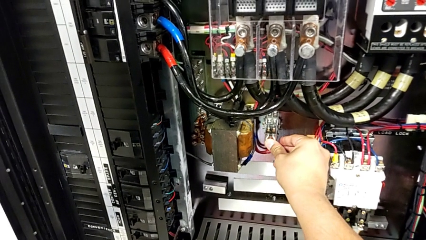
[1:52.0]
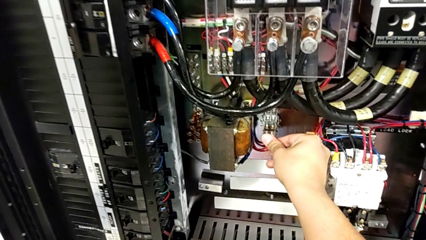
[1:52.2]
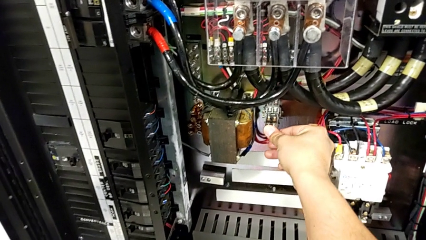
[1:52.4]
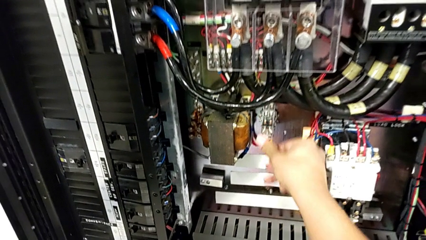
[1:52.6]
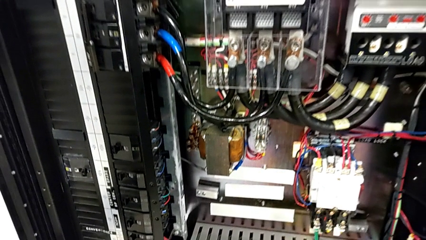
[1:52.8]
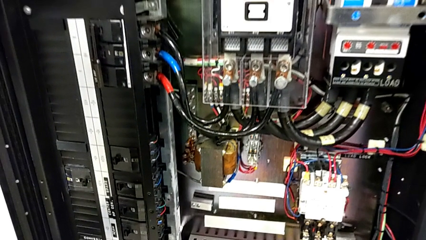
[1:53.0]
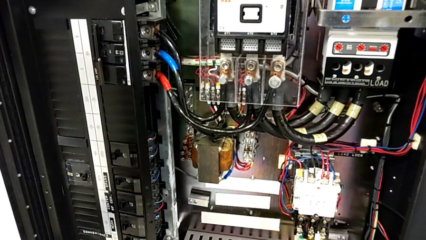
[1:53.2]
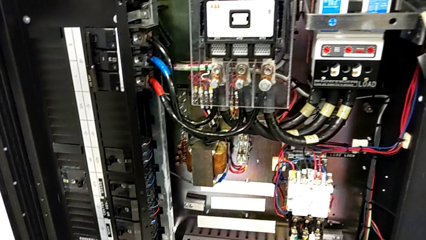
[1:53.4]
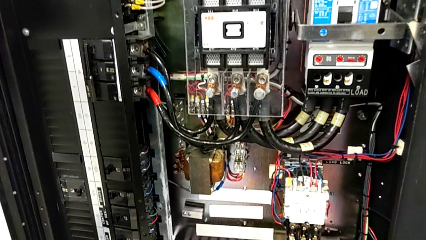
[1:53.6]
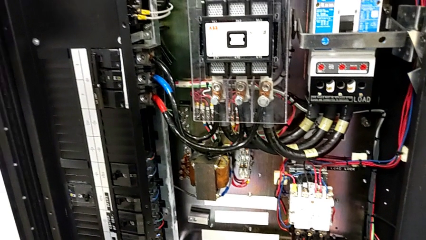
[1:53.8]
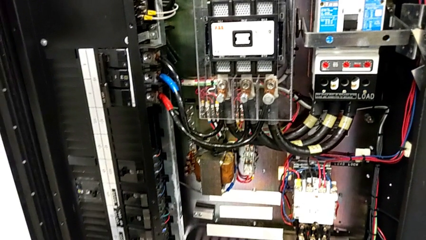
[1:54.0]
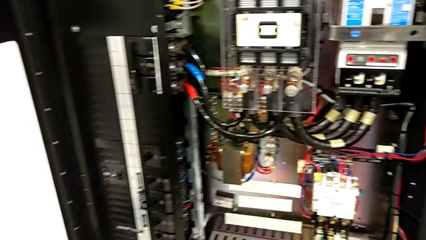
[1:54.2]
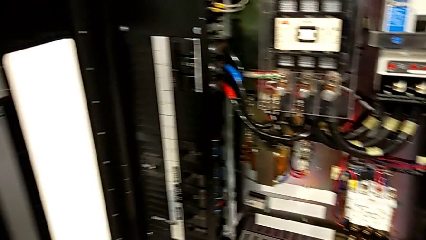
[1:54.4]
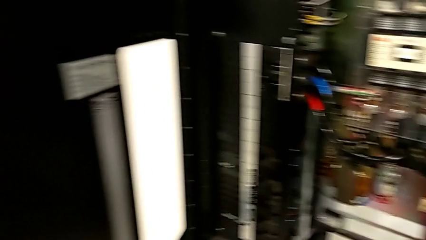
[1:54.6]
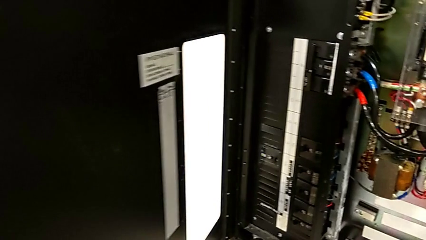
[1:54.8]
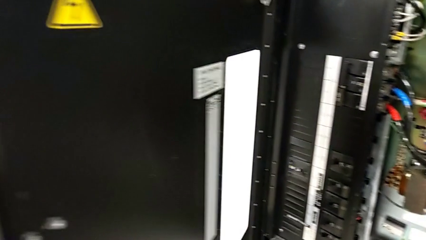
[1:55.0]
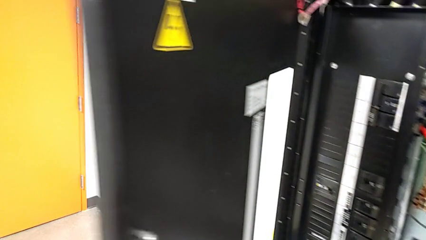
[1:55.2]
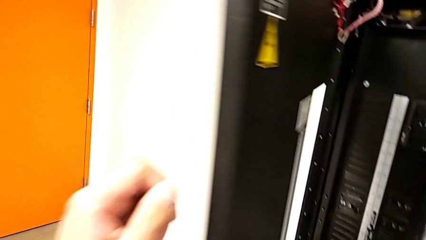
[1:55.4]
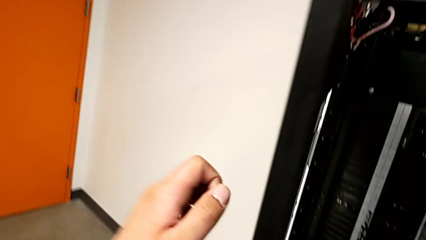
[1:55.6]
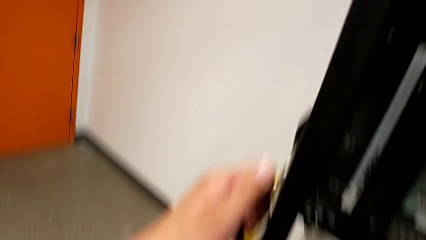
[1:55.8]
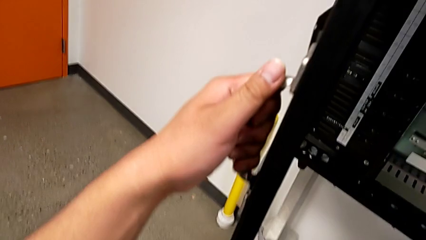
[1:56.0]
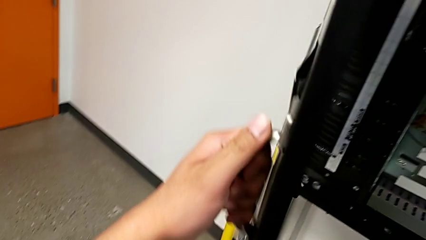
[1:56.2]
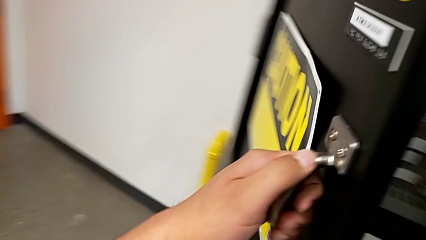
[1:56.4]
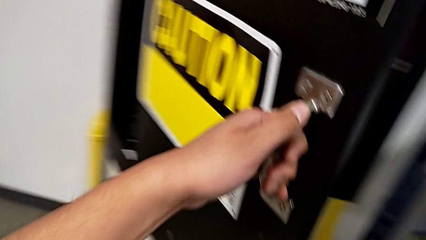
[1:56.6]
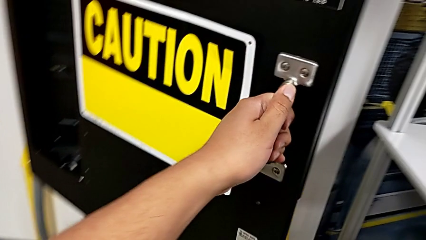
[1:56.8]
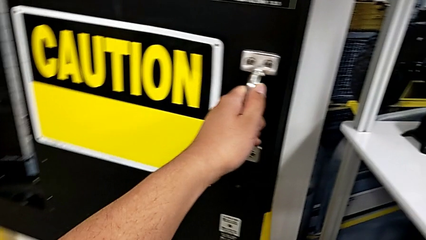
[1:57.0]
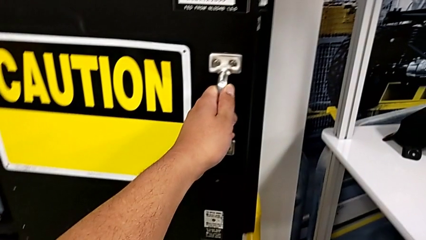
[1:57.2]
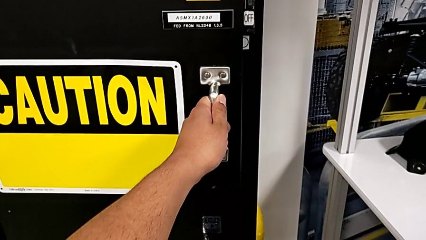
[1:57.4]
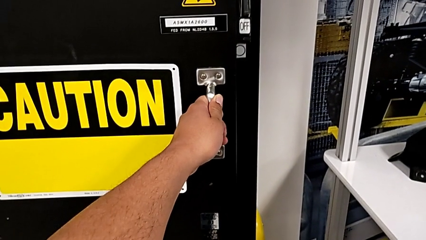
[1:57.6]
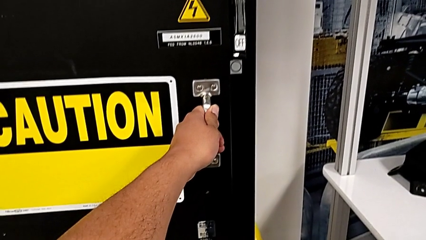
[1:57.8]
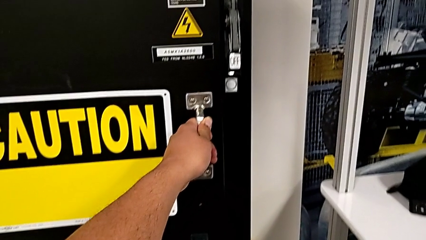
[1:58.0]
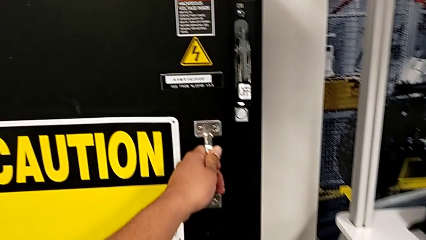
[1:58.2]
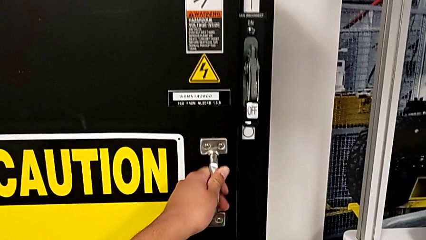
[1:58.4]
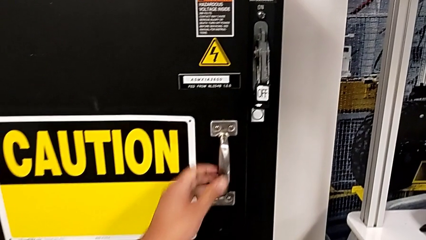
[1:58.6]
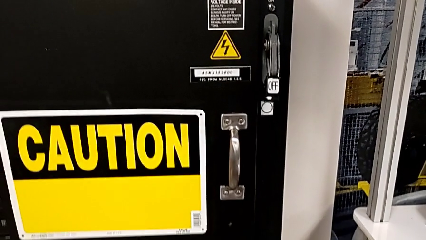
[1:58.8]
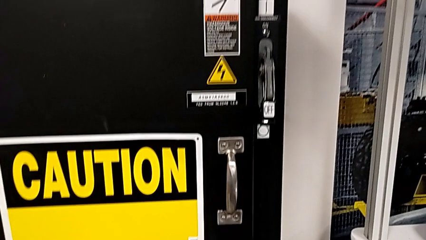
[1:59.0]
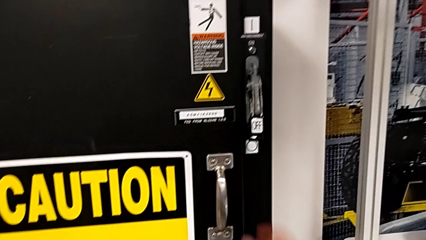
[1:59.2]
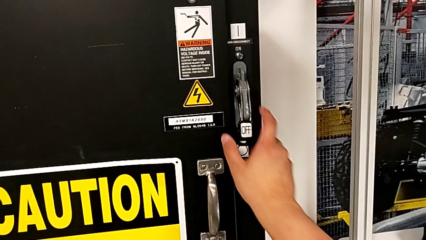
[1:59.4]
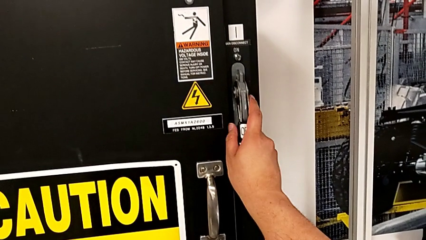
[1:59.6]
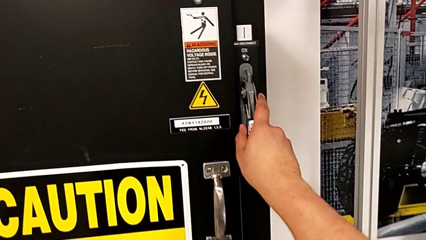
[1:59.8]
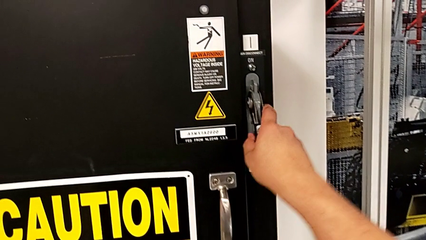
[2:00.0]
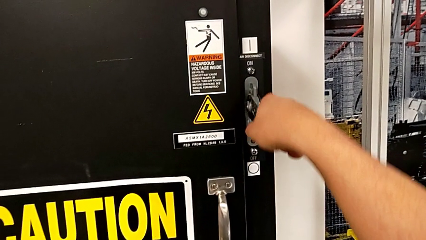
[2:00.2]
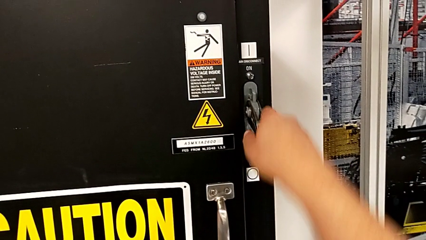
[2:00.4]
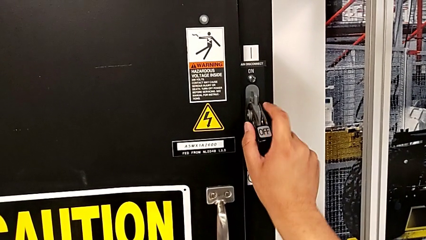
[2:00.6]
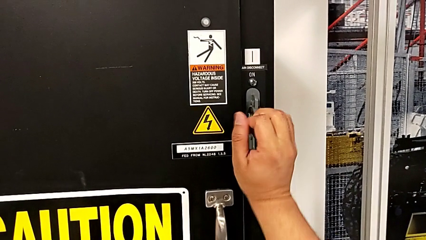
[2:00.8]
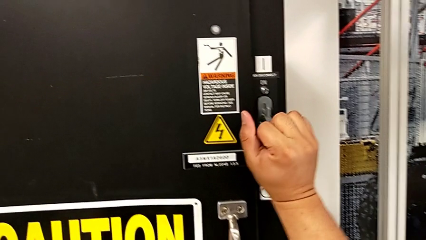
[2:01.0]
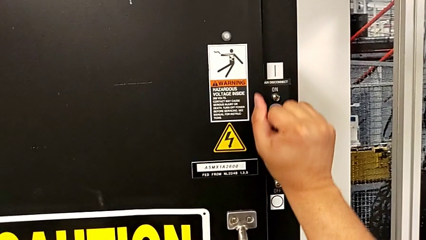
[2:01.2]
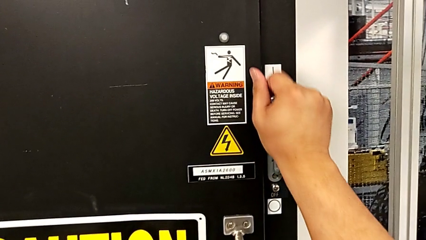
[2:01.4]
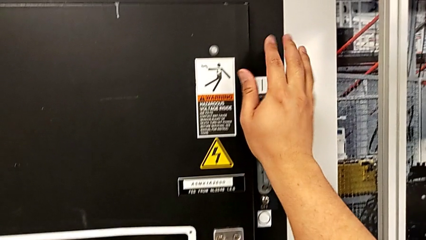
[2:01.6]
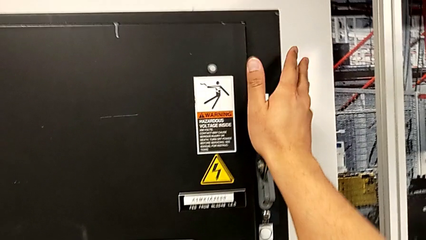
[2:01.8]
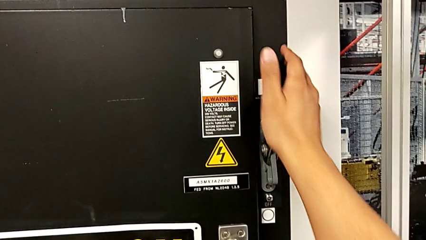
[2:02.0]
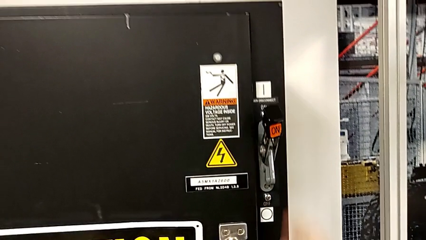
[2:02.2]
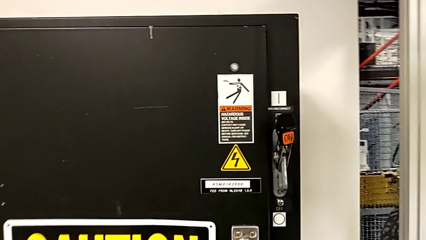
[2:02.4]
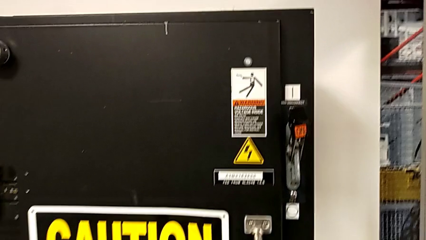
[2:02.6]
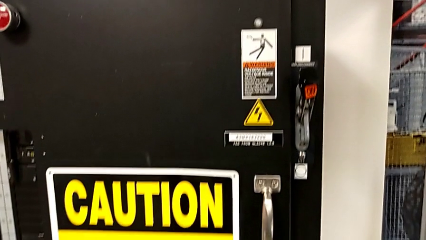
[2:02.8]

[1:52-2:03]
The camera wearer is changing the circuit breaker from the circuit breaker box. They close the front panel door and pull the lever.

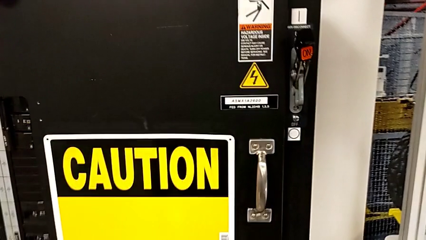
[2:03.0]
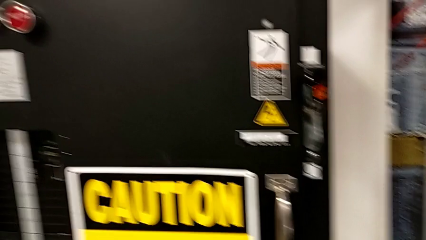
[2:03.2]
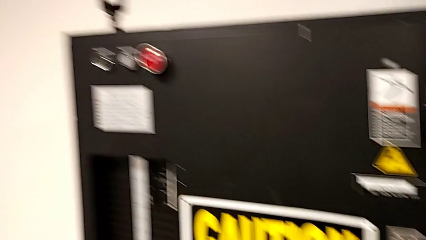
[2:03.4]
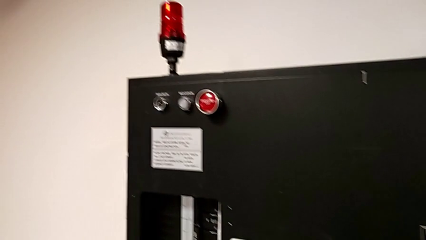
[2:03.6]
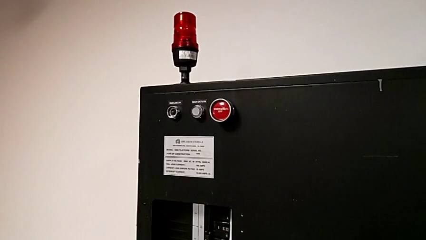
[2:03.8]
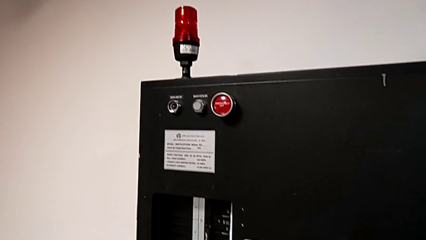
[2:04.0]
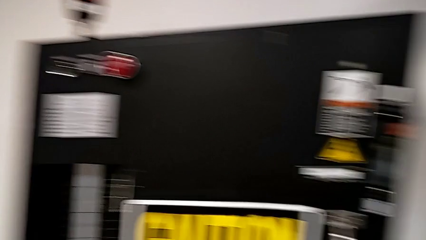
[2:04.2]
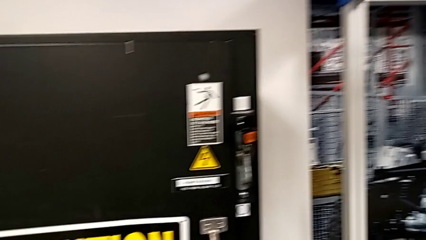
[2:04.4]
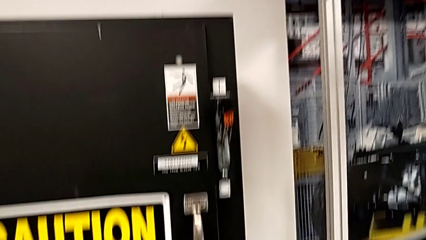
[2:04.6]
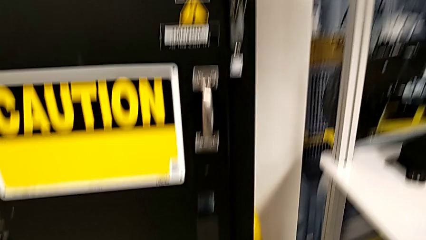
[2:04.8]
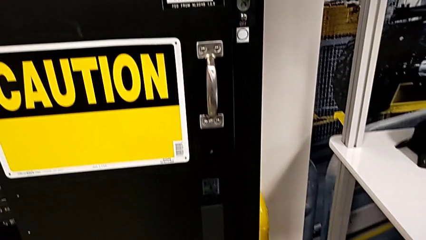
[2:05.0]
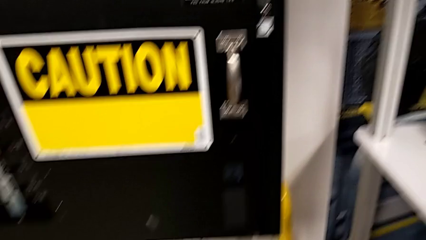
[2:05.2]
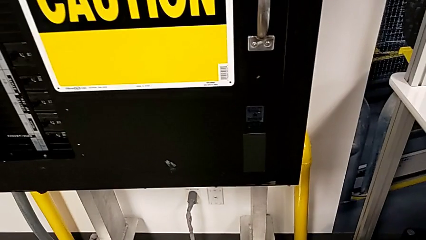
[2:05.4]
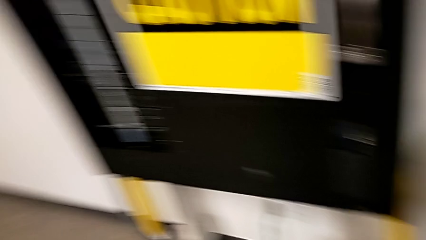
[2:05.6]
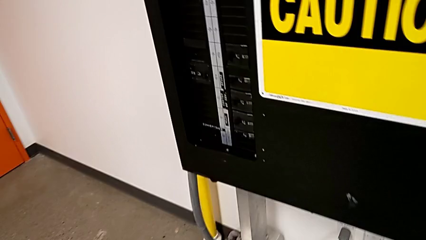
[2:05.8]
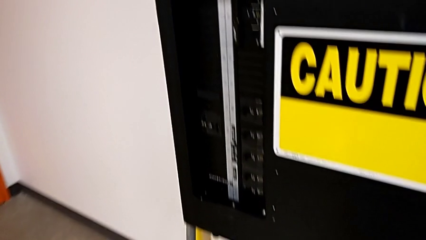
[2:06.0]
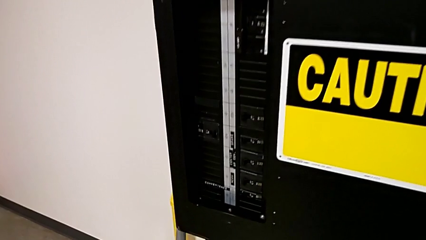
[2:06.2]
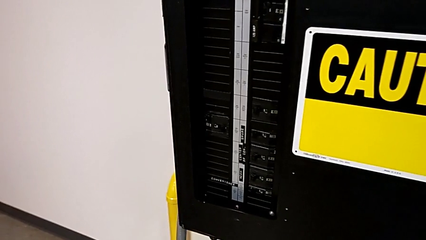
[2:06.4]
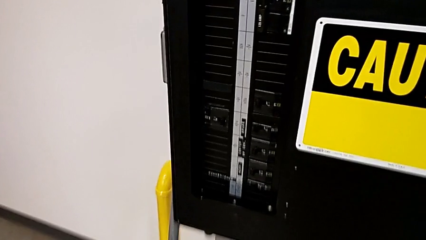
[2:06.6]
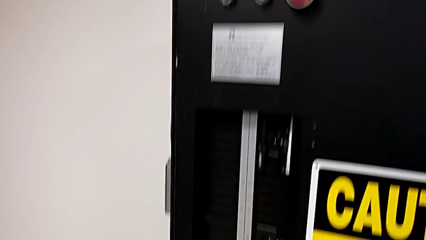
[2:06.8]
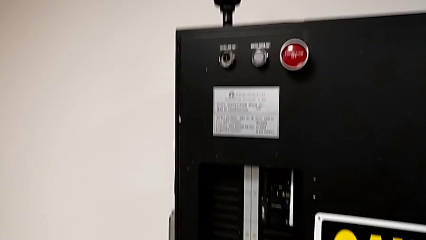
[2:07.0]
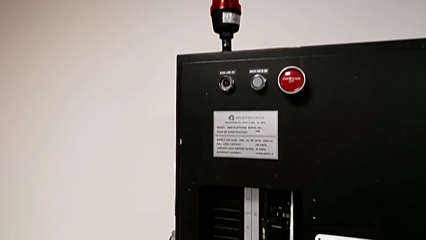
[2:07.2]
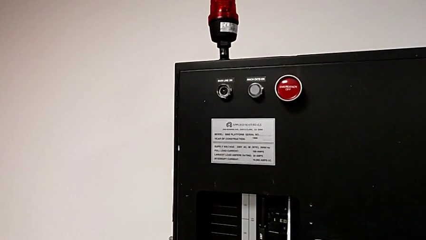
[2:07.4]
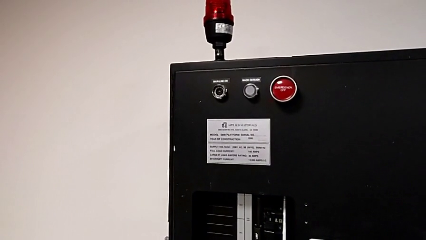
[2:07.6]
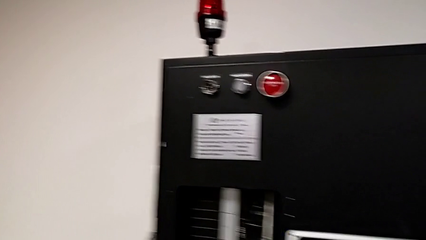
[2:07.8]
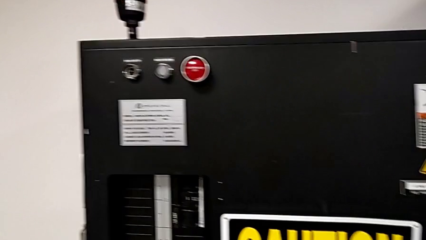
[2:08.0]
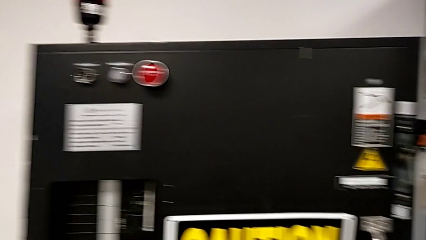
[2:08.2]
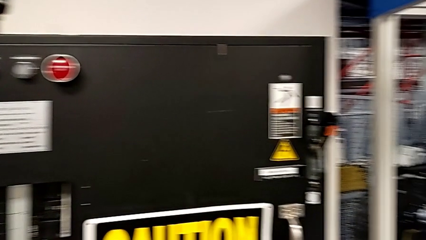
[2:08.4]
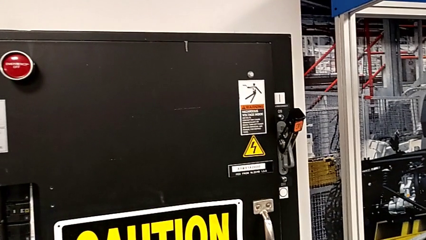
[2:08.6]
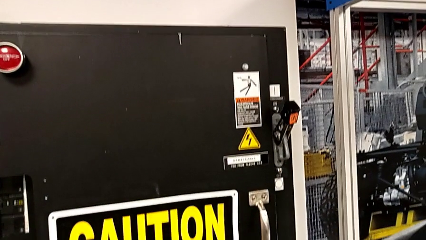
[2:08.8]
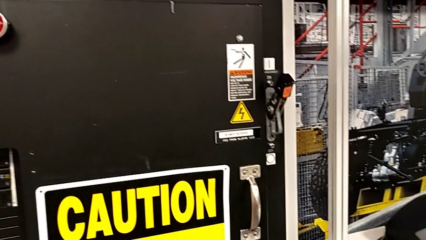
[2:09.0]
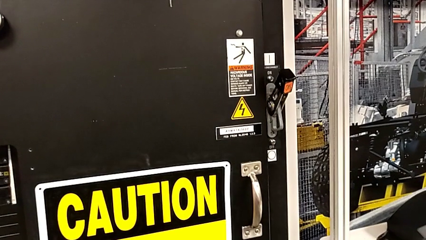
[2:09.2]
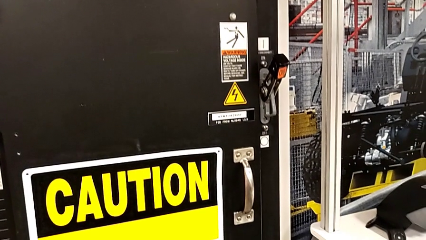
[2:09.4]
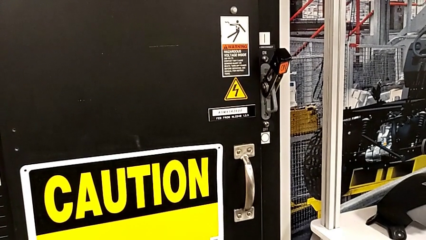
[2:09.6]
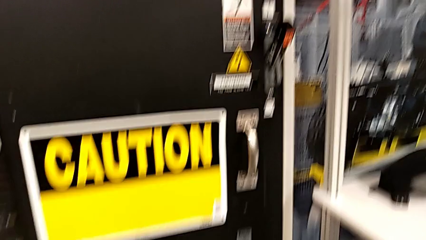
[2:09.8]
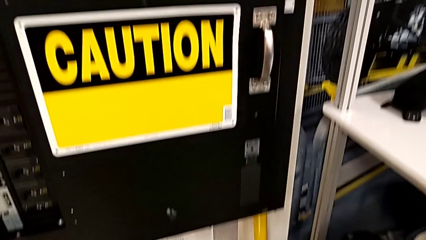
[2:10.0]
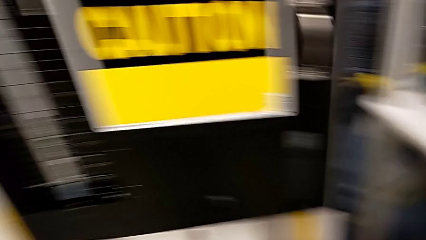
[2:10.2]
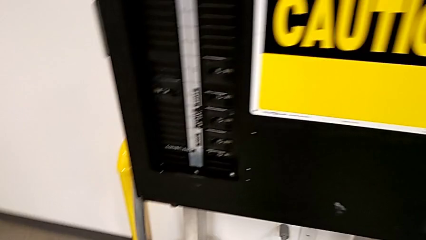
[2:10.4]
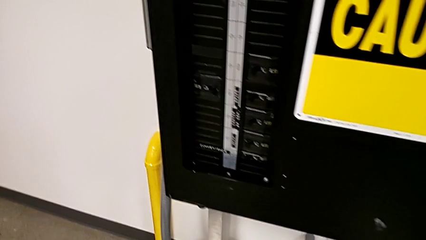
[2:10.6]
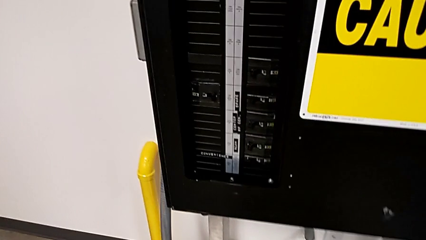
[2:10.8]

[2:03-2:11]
The camera wearer is resetting the circuit breaker box.
